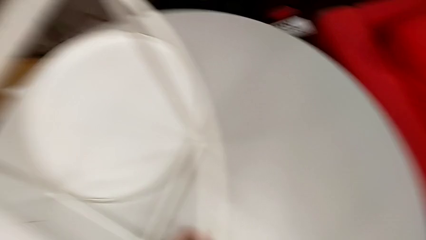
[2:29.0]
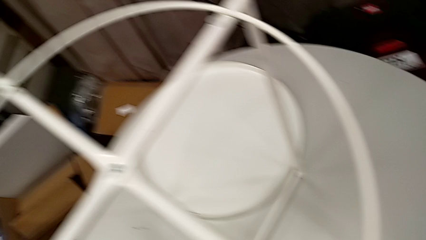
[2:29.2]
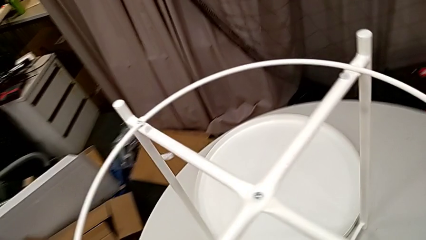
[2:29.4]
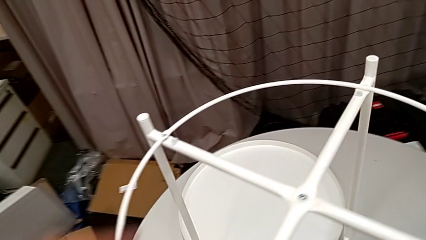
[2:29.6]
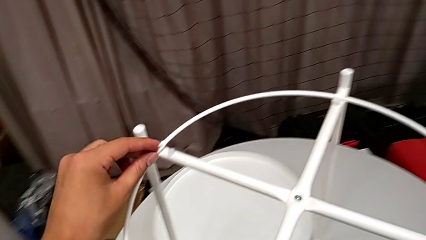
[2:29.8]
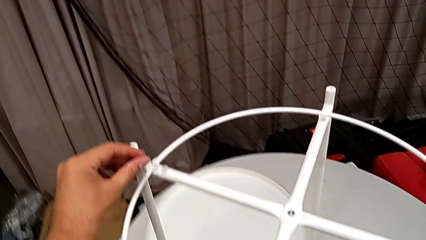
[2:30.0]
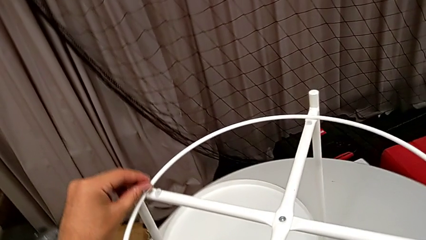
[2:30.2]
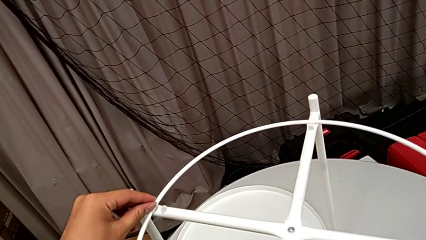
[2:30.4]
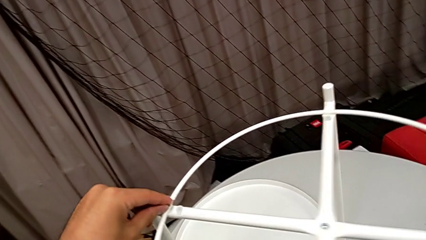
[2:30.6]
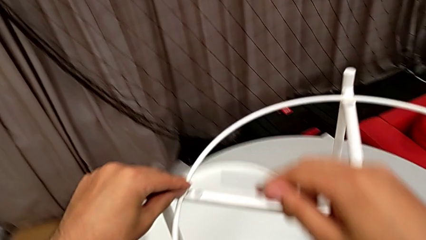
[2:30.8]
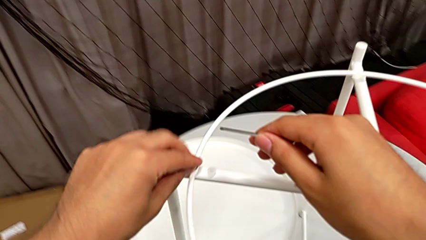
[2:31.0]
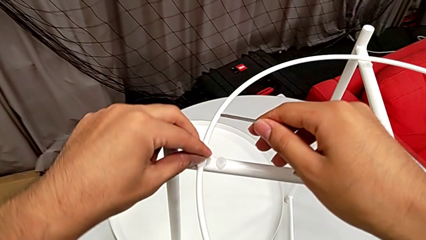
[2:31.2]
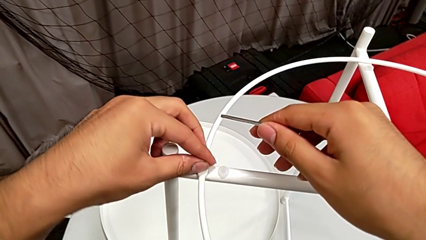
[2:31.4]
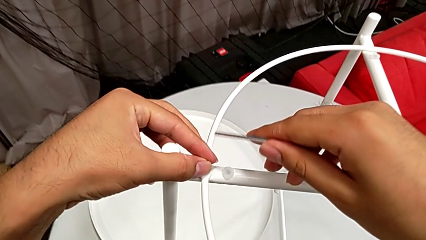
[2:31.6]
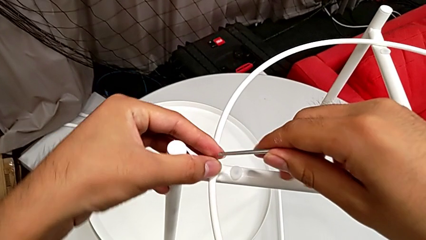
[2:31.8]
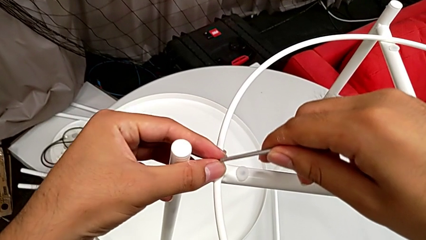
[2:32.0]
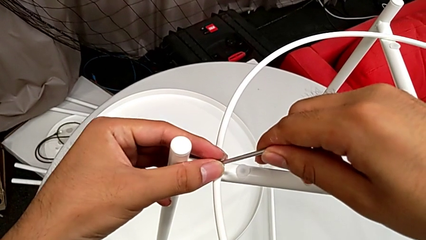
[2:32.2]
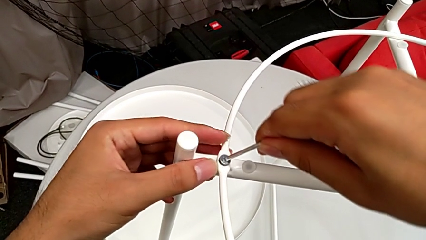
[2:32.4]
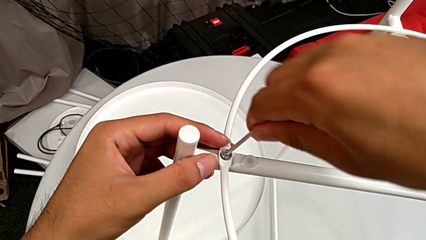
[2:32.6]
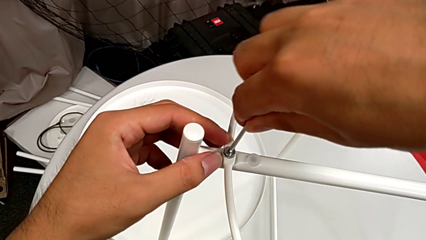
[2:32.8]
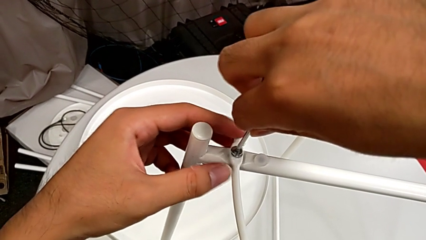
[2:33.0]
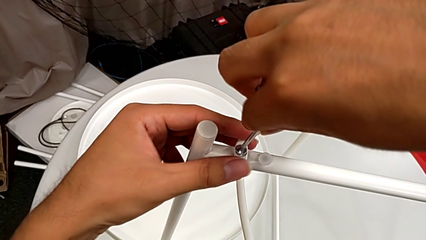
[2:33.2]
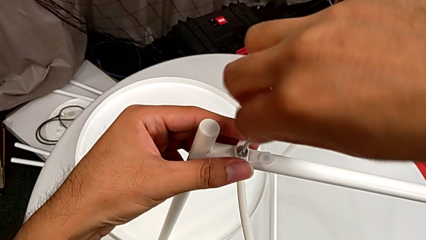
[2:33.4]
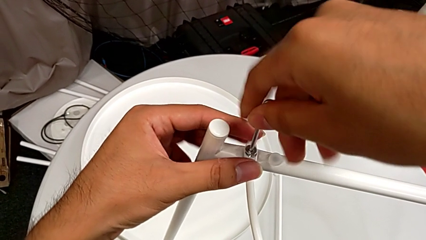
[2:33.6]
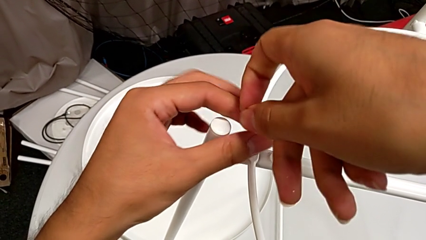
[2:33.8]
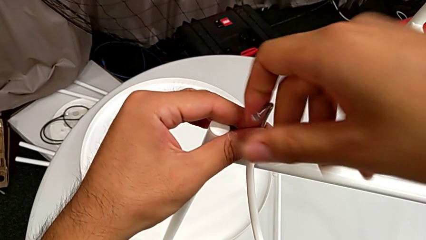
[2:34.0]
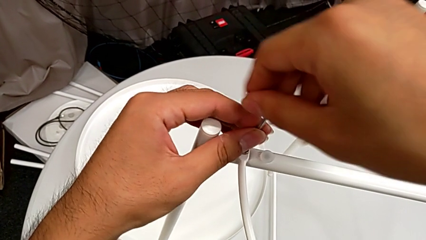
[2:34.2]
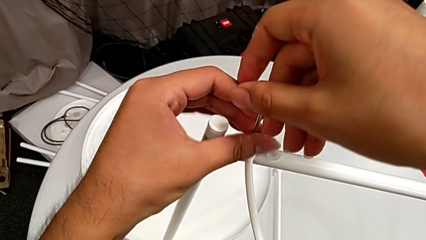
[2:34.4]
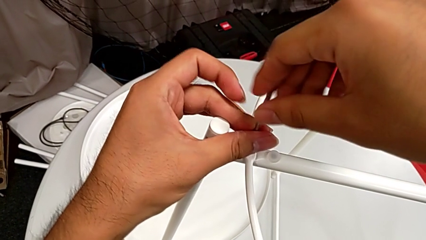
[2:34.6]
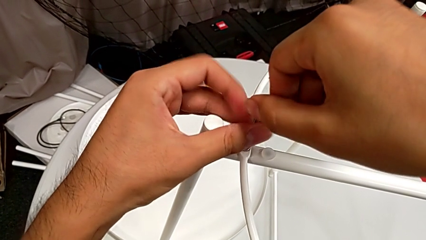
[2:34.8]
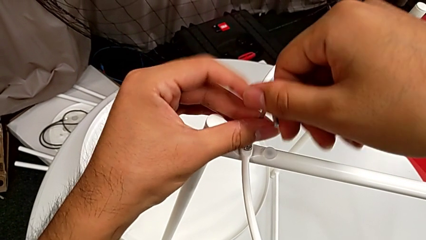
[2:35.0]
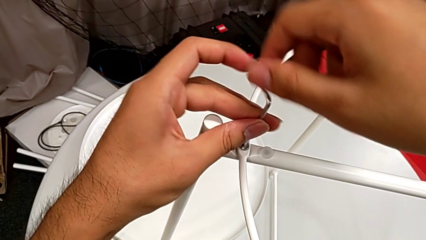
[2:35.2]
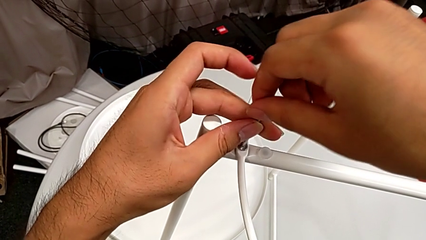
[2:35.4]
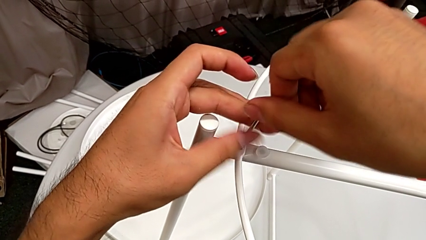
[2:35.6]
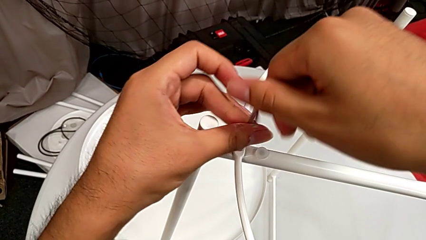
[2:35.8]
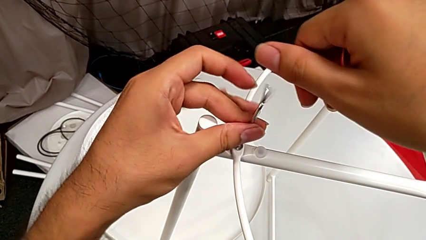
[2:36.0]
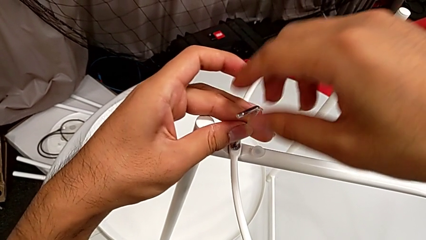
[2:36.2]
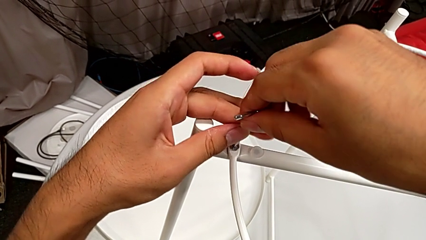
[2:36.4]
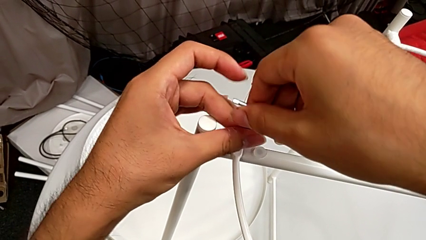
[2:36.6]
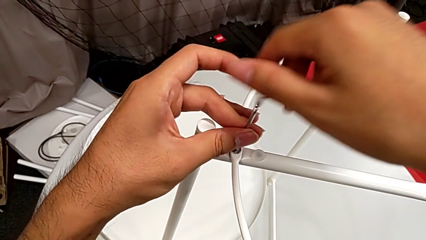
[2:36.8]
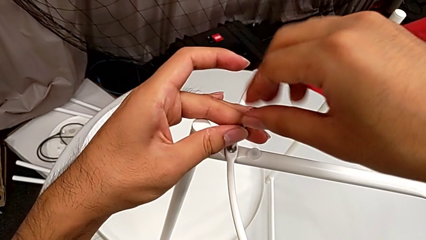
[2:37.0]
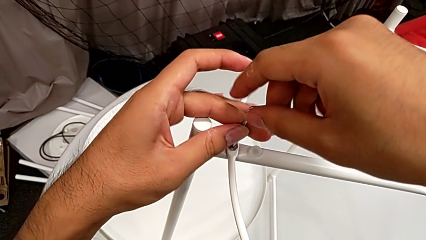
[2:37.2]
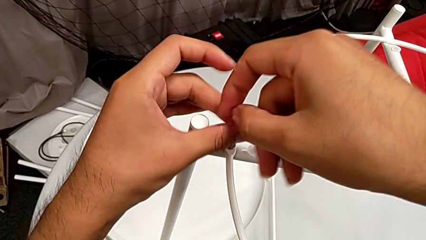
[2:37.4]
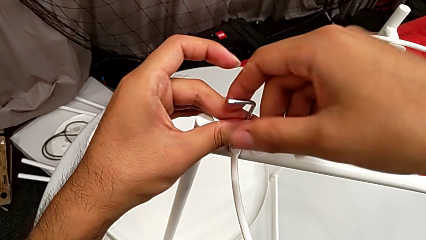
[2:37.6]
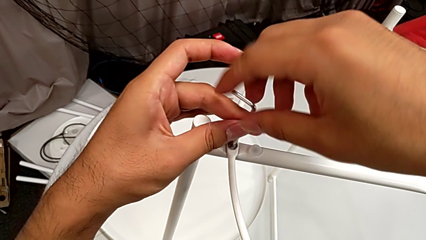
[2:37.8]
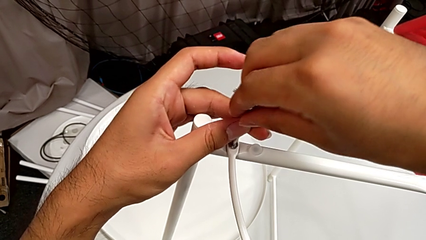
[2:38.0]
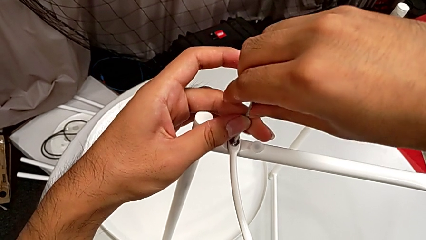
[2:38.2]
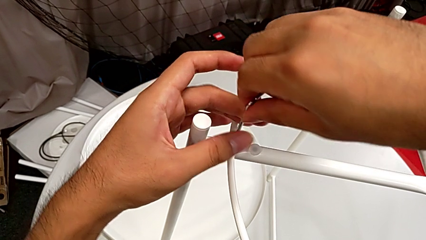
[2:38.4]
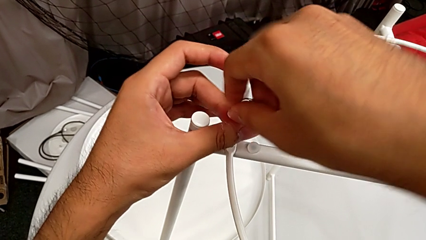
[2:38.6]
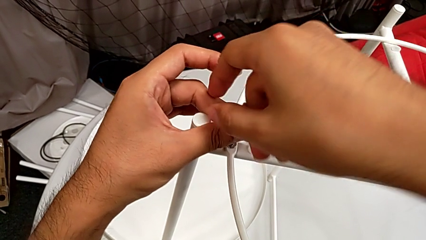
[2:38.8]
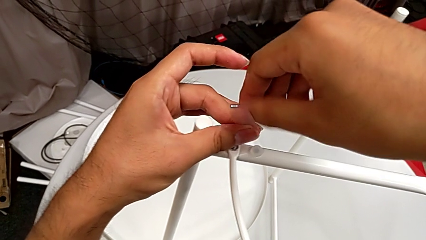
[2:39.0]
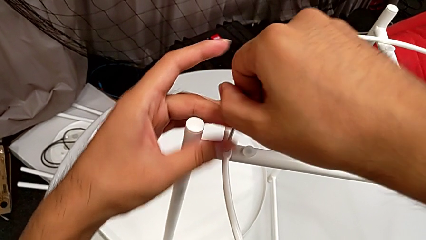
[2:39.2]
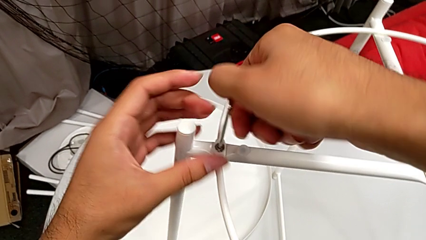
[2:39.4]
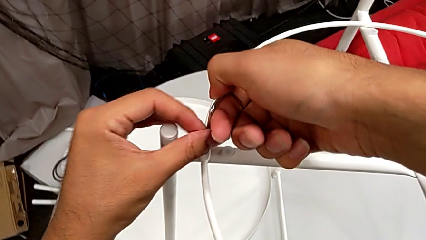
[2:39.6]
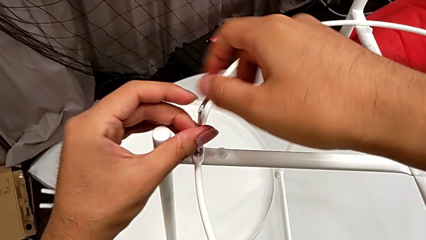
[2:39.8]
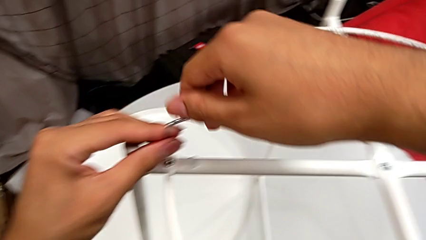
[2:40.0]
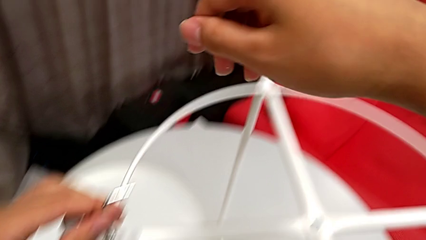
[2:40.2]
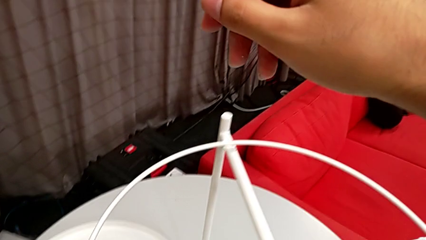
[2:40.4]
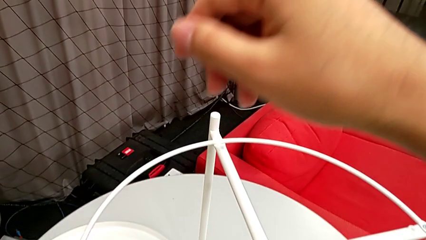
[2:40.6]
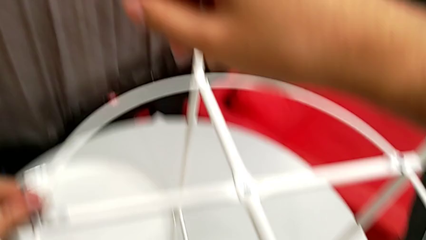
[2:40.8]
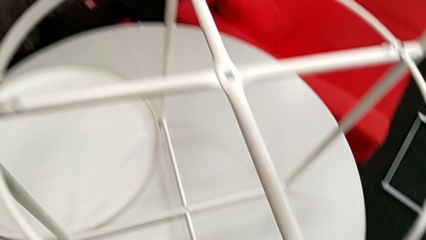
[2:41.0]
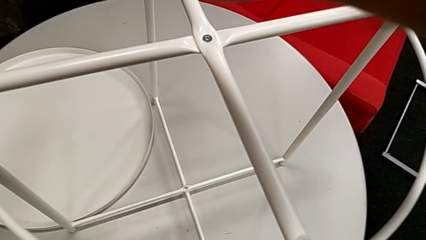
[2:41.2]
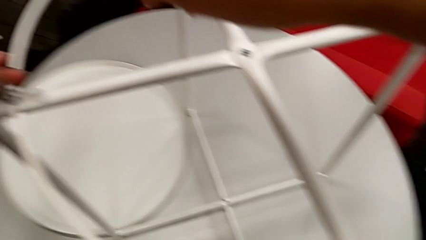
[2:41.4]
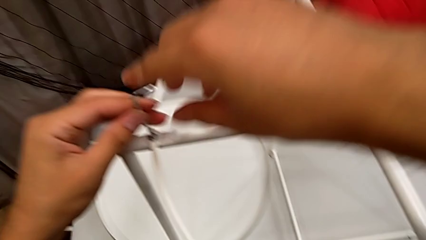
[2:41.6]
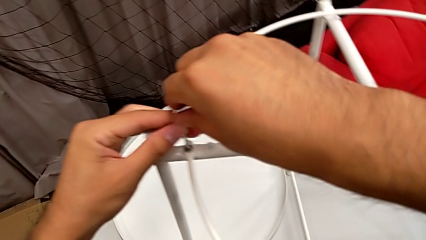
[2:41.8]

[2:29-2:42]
The camera wearer is screwing the circle into the legs. They insert the hex socket head twice, screw it and withdraw the Allen wrench.

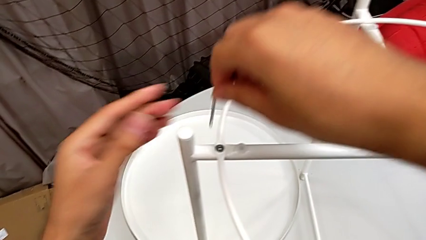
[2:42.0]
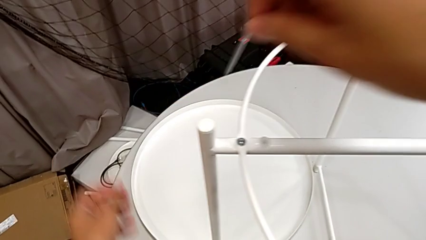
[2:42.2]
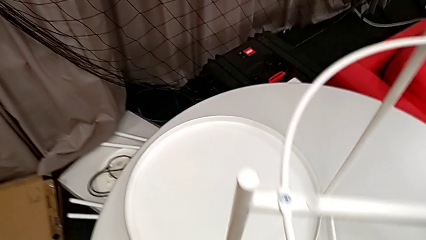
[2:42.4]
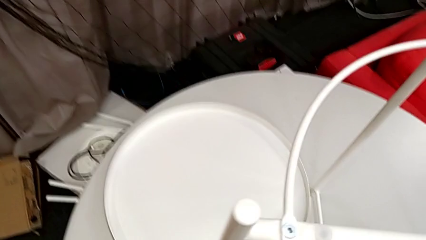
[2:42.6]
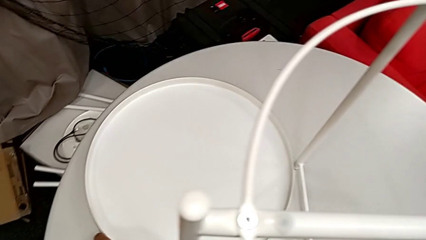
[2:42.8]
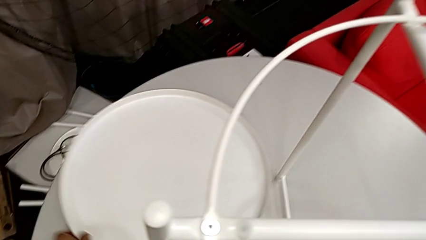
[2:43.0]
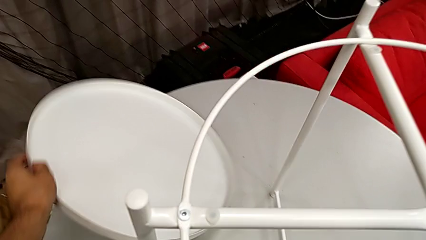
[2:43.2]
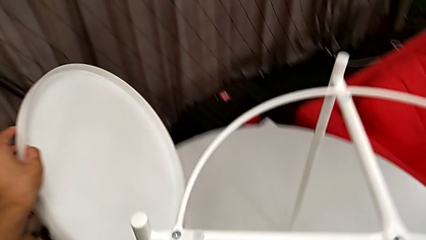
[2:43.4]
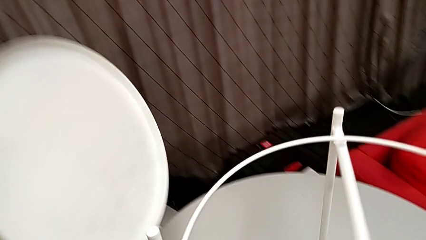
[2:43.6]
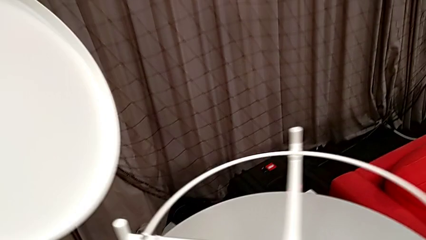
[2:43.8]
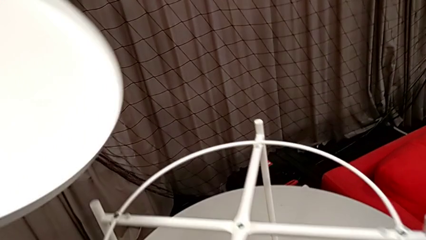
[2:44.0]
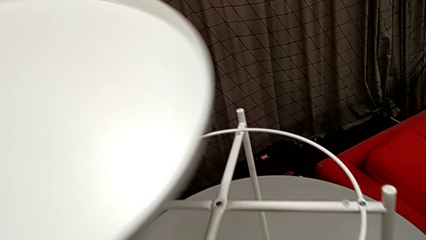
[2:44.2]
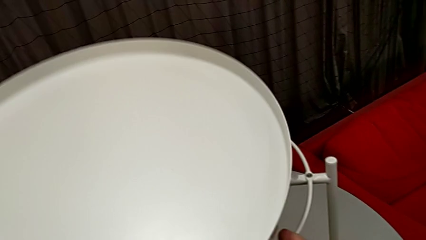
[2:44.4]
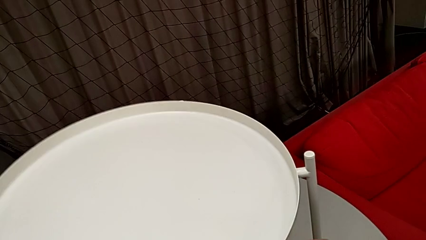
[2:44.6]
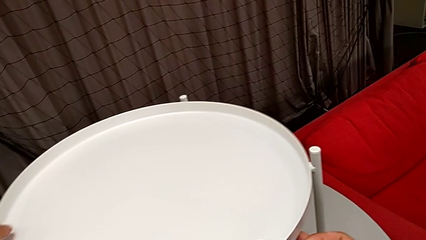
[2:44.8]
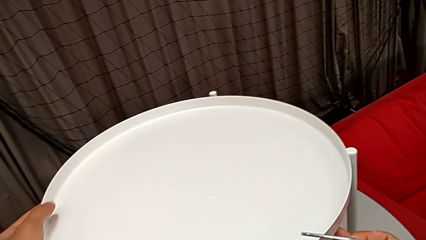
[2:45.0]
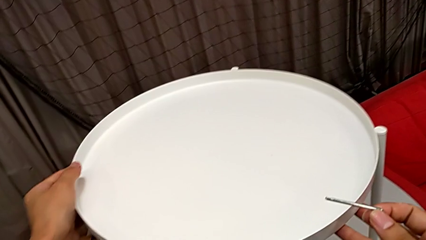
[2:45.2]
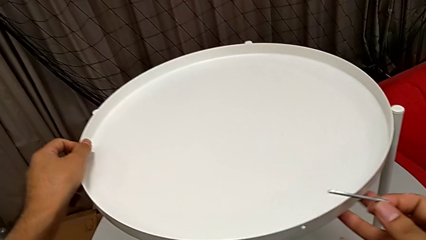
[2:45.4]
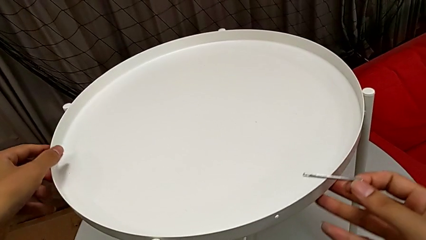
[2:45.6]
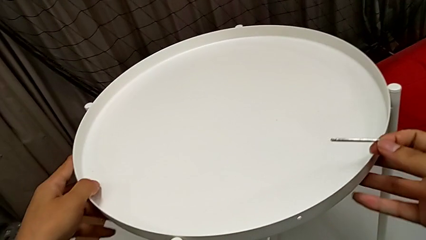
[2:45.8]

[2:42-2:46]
The camera wearer is assembling the tray. They lift the tray and align it.
